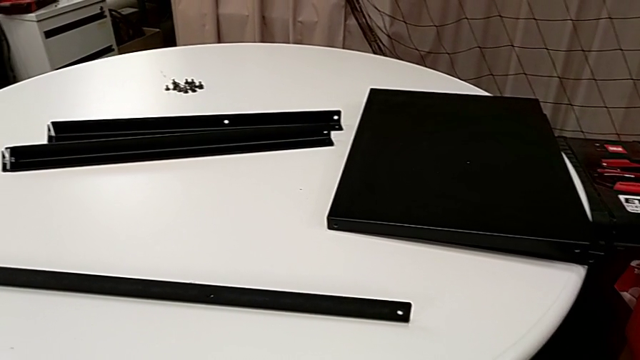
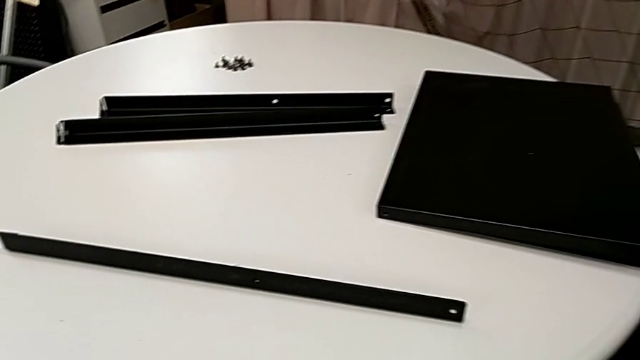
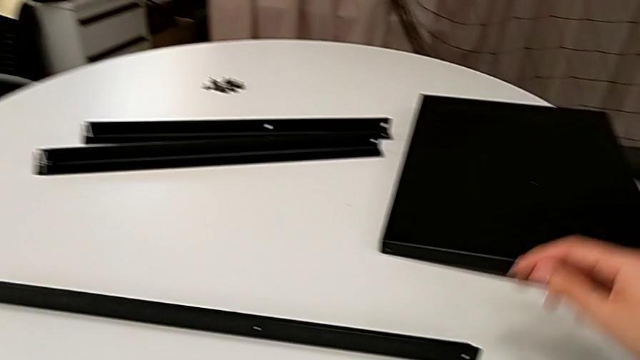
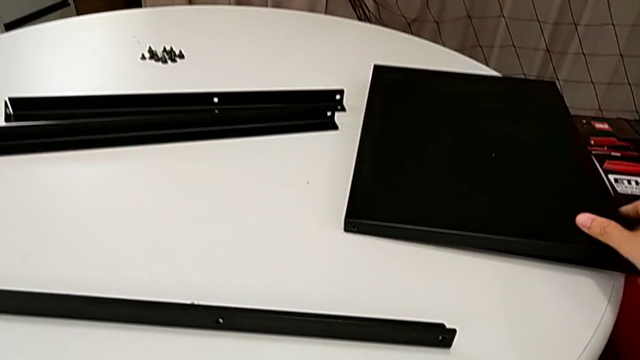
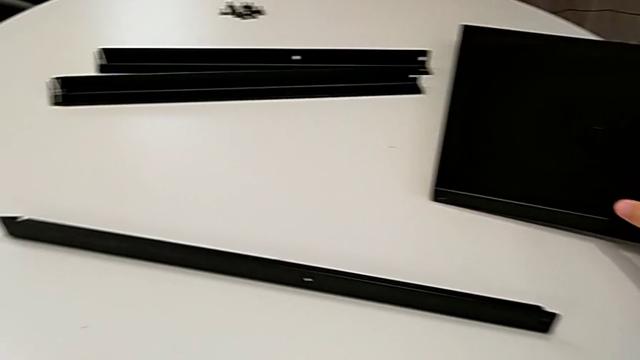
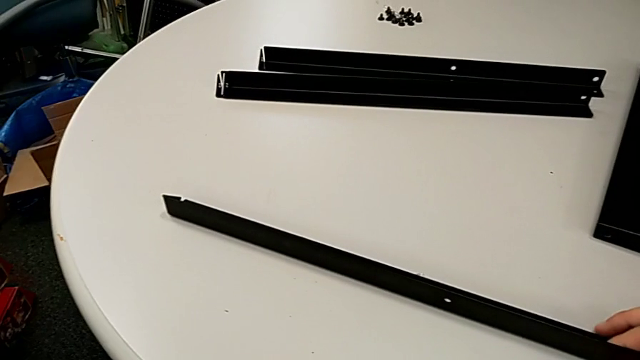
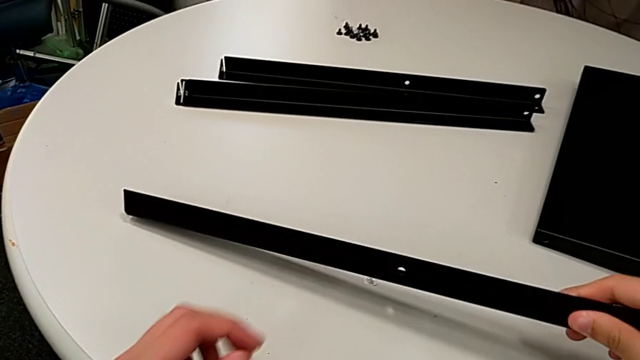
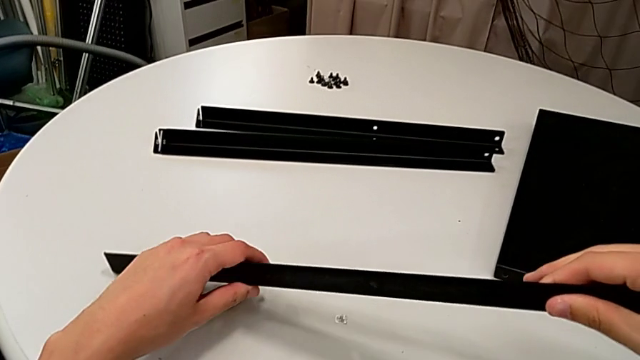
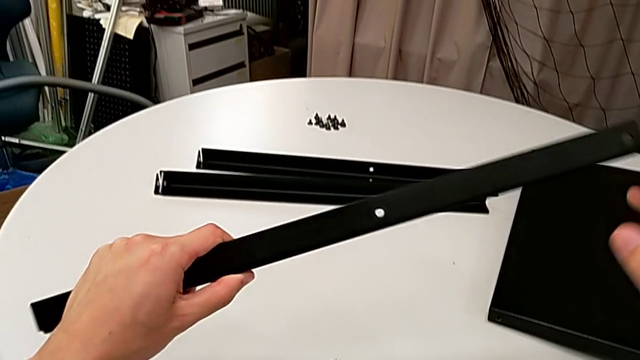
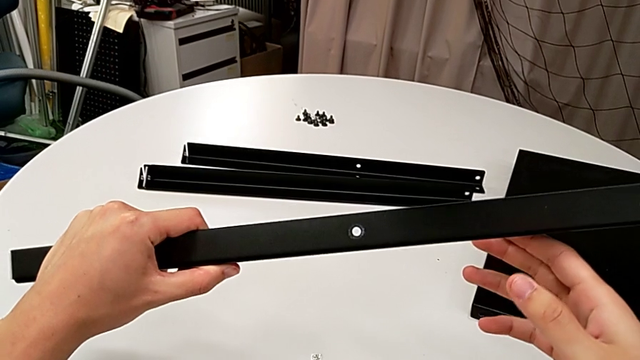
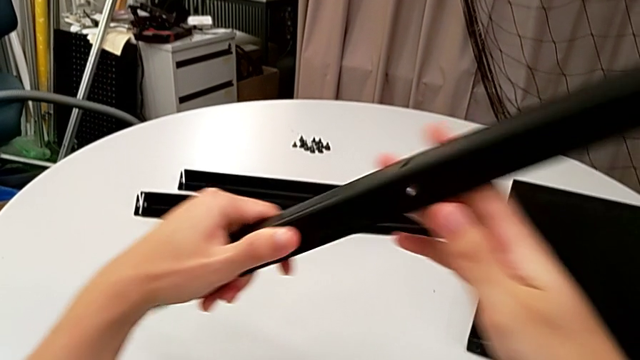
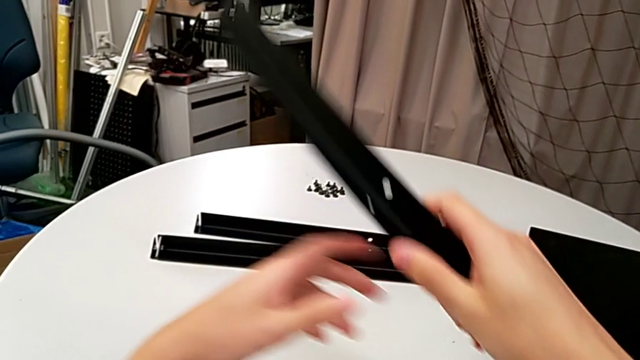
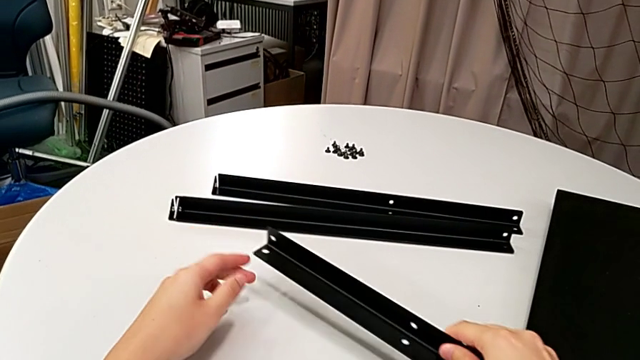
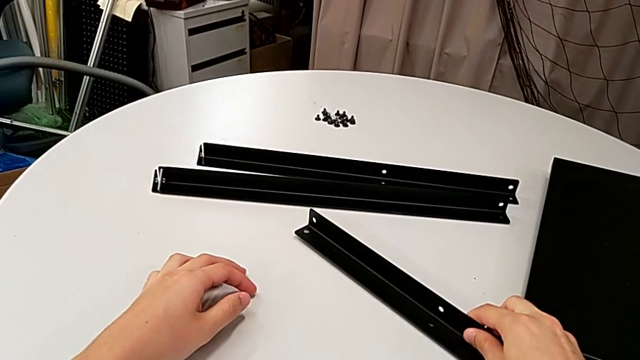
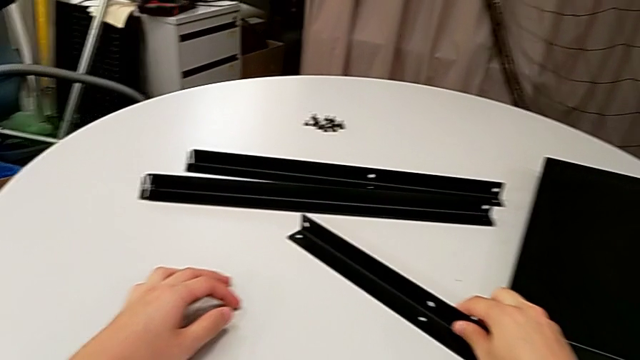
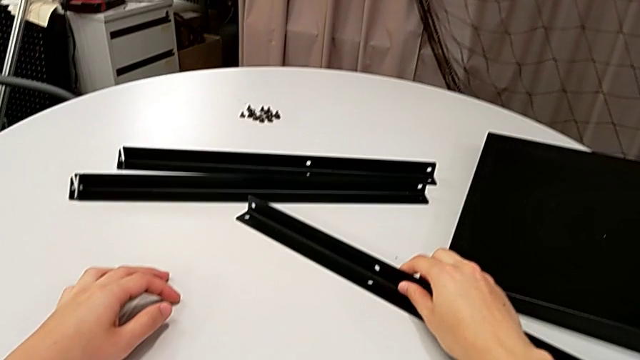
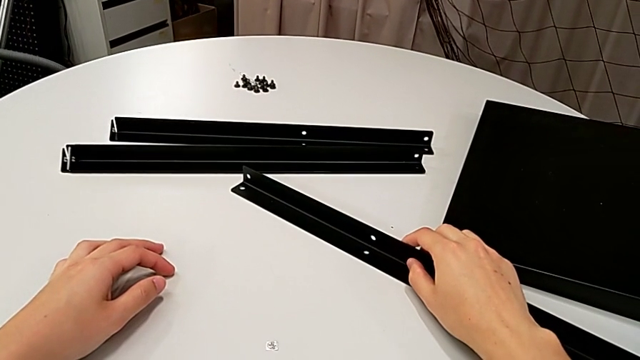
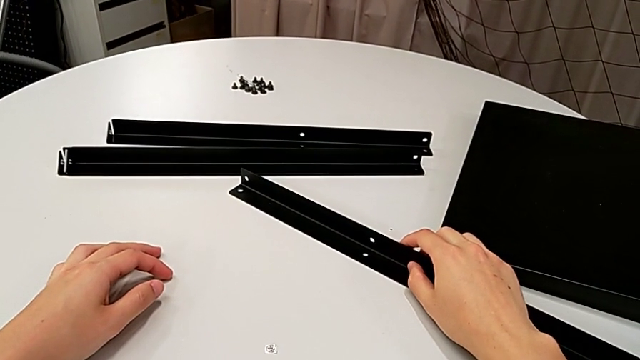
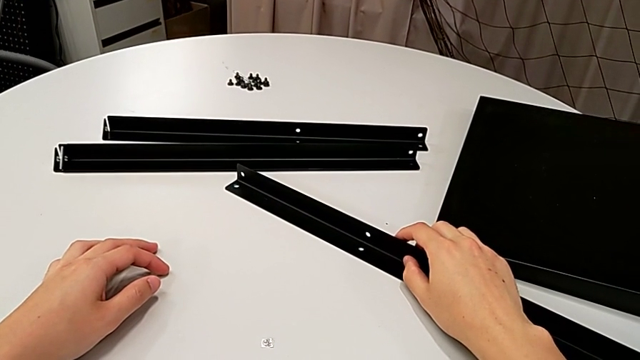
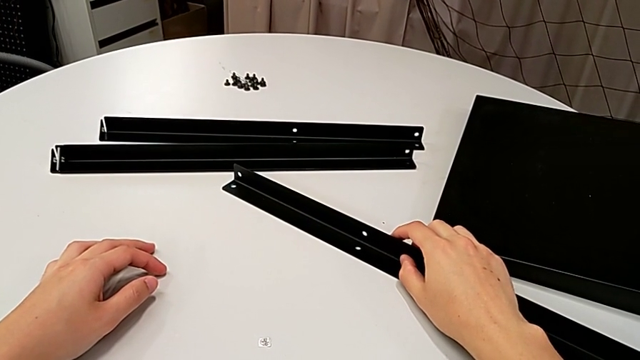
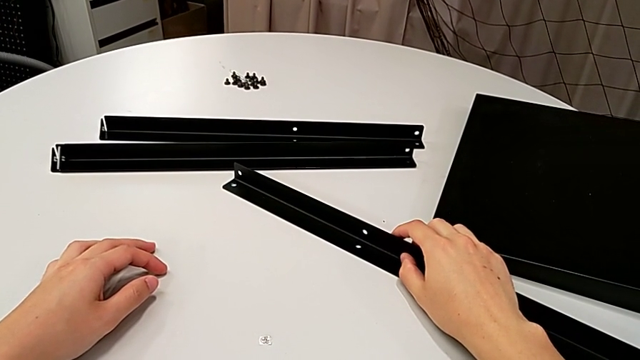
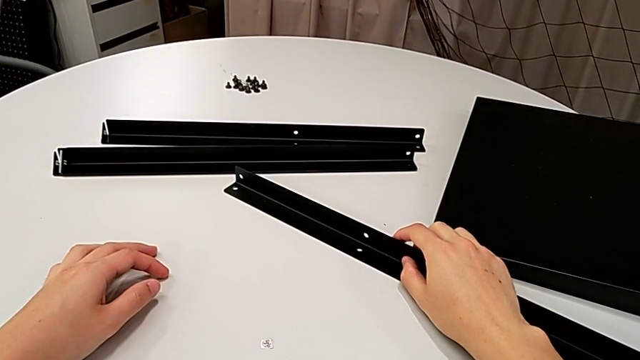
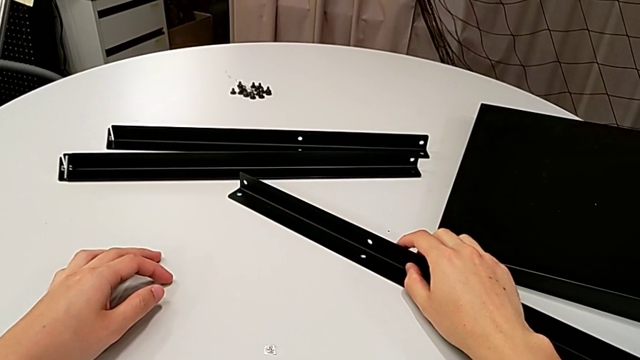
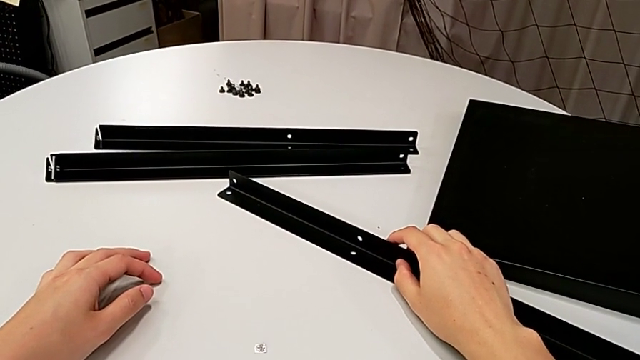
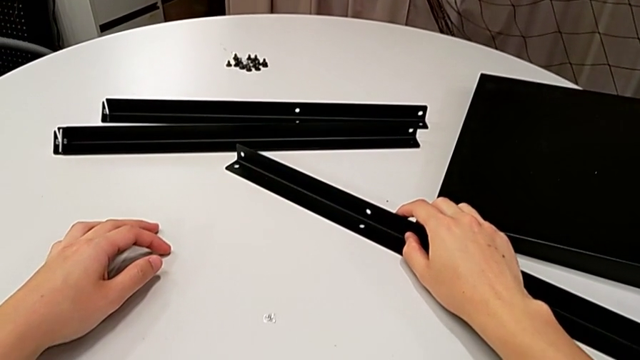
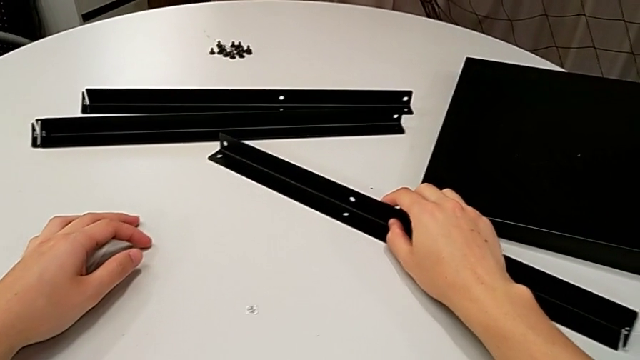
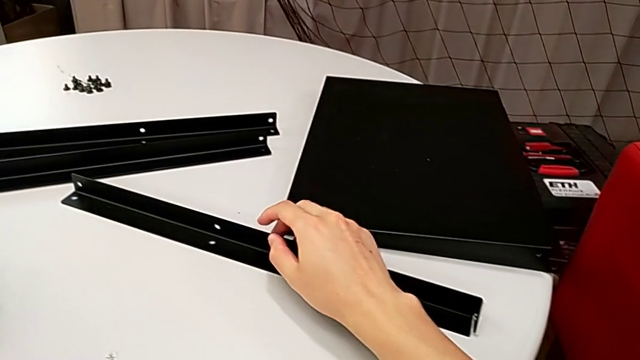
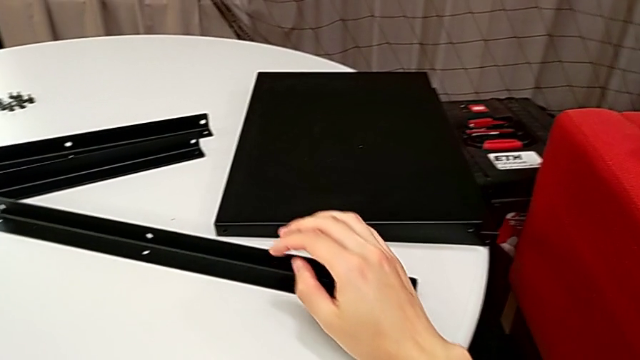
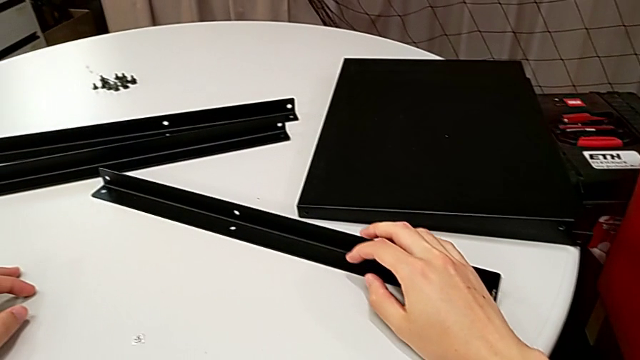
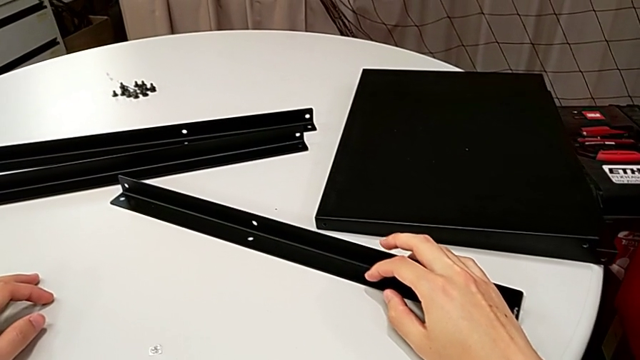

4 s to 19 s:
The camera wearer is aligning the middle tray of the legs. They lift the leg, inspect it, place it and hold it.

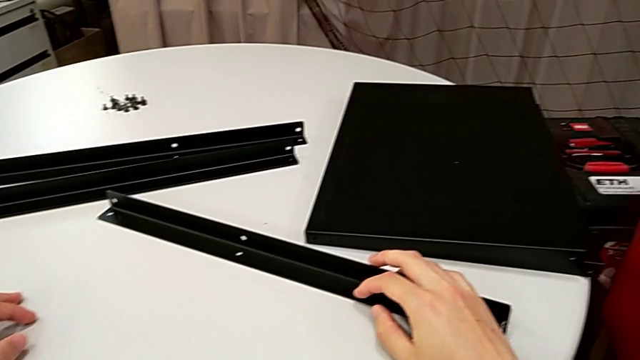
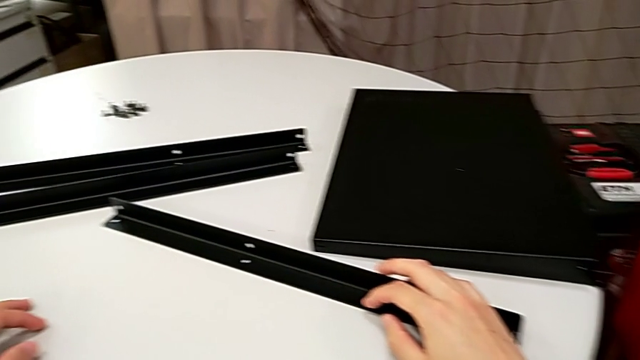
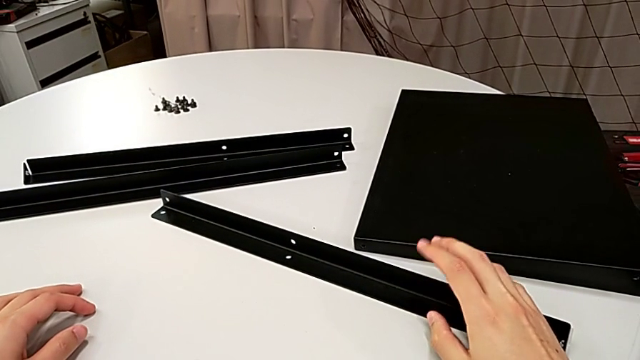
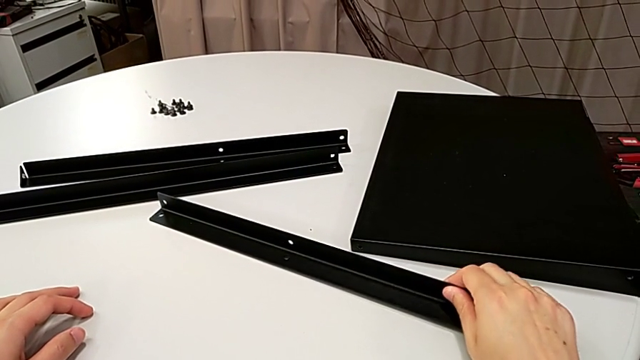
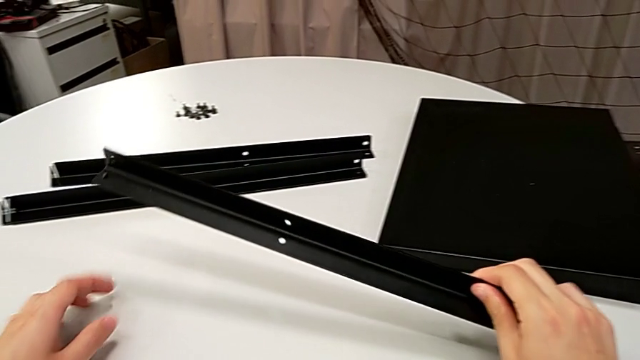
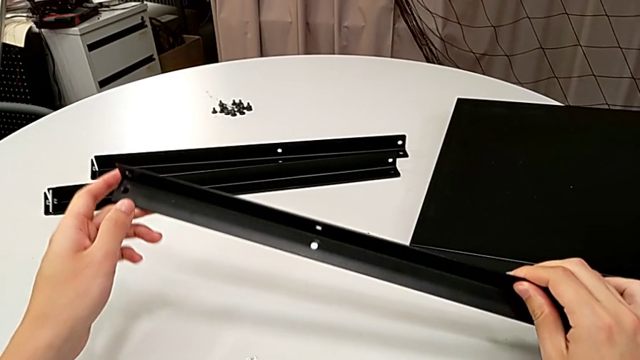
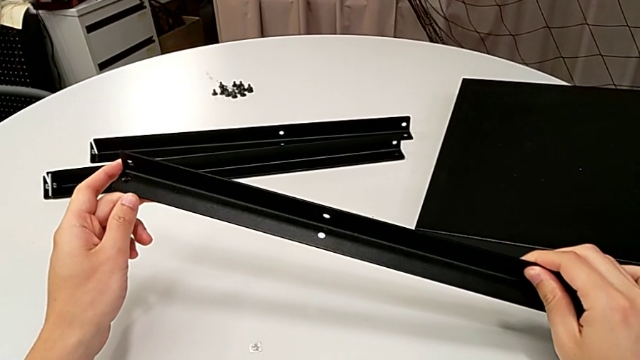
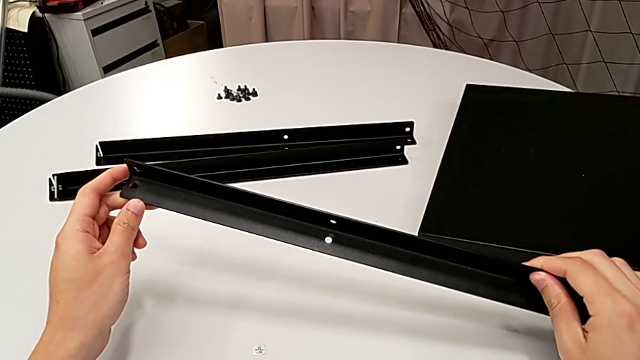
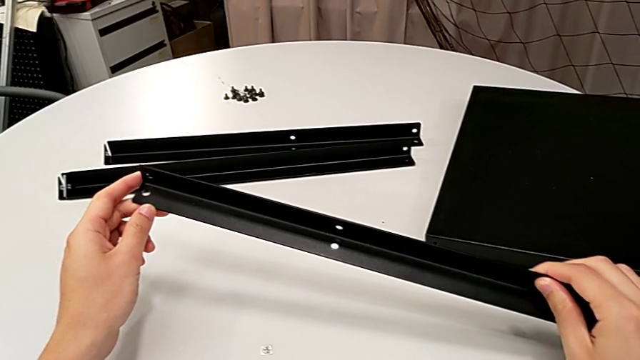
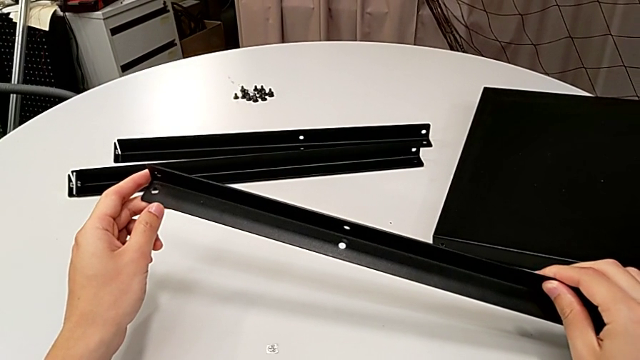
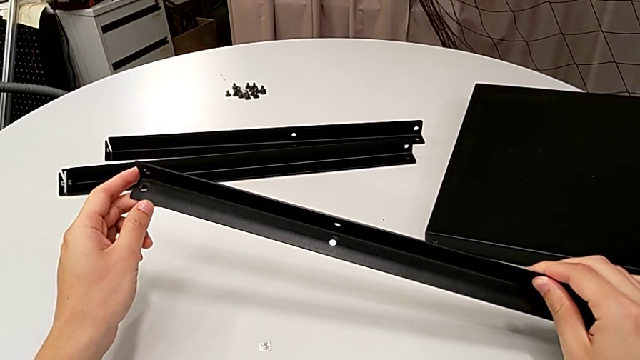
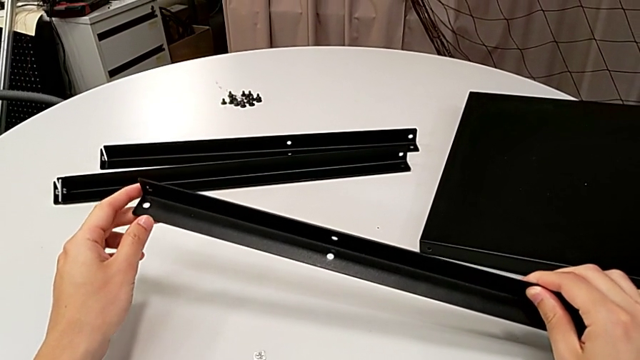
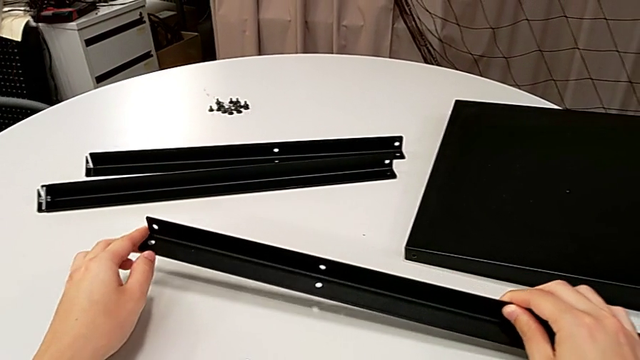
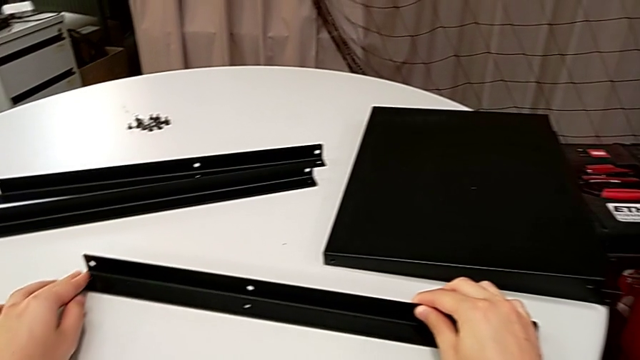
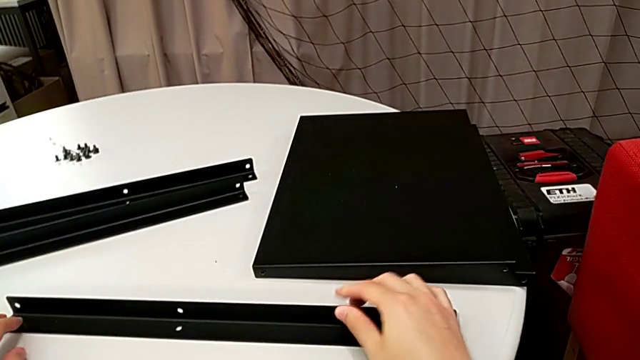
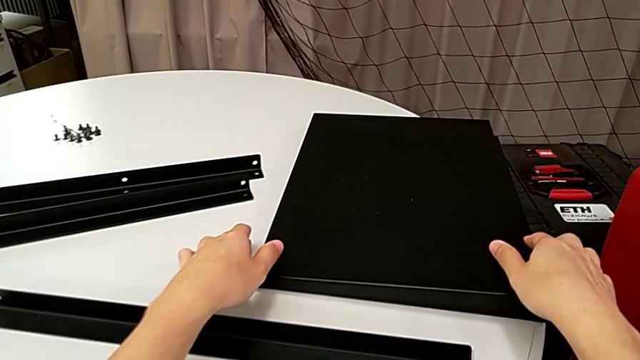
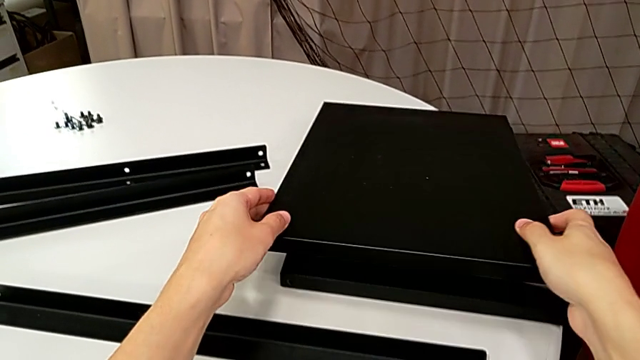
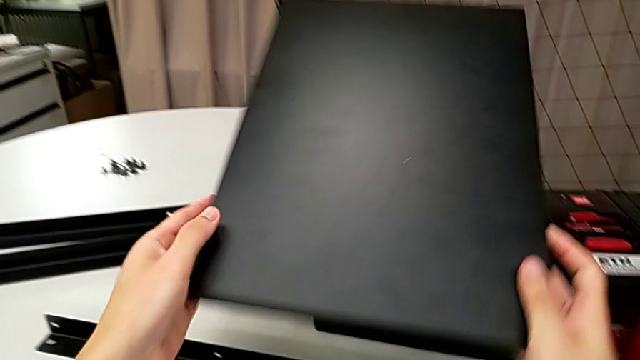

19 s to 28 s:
The camera wearer is aligning the middle tray of the legs. They lift the leg, hold it, place it and lift the tray.
